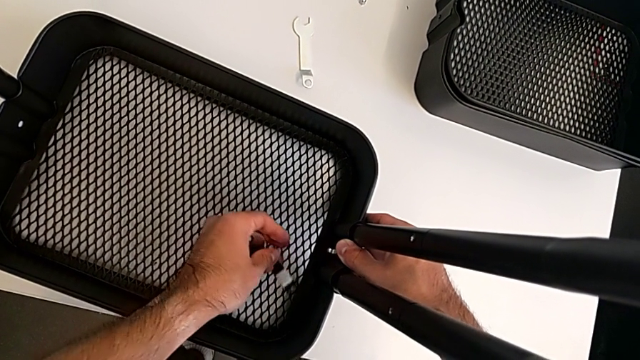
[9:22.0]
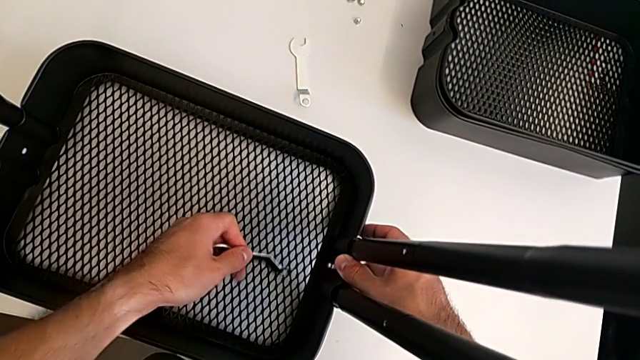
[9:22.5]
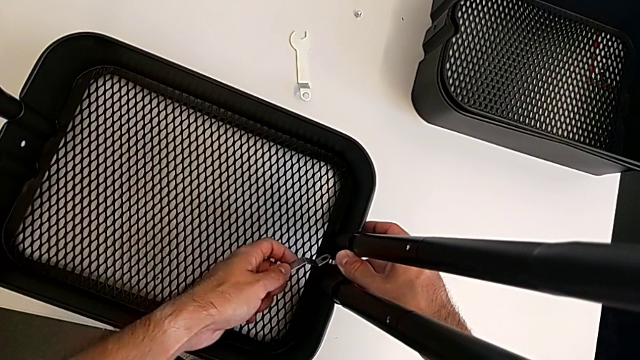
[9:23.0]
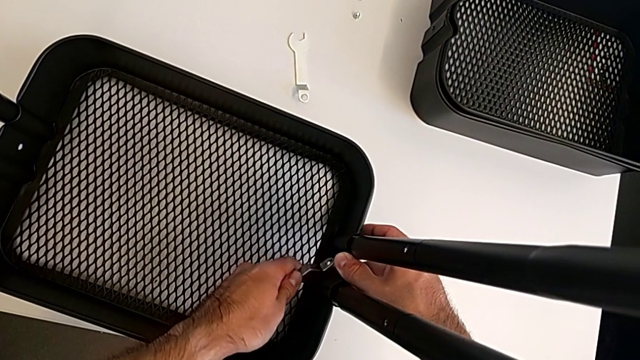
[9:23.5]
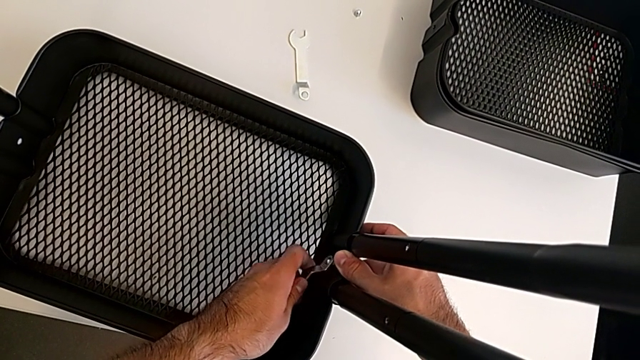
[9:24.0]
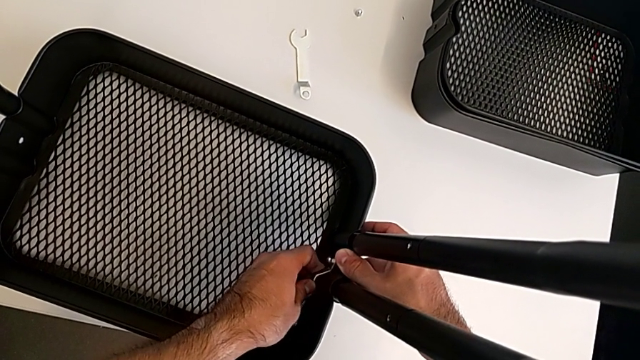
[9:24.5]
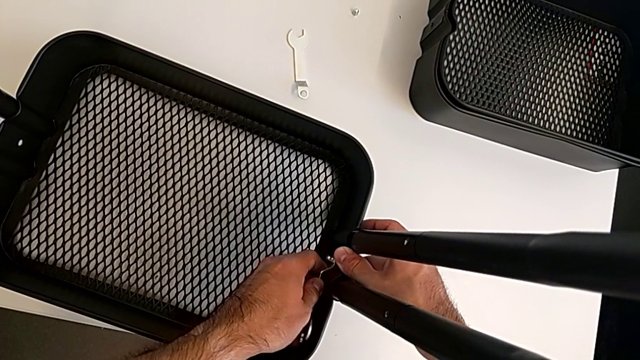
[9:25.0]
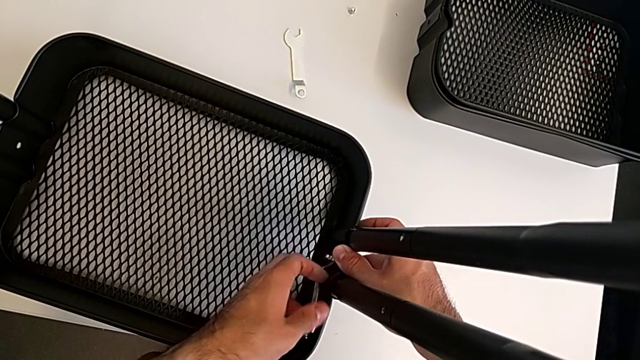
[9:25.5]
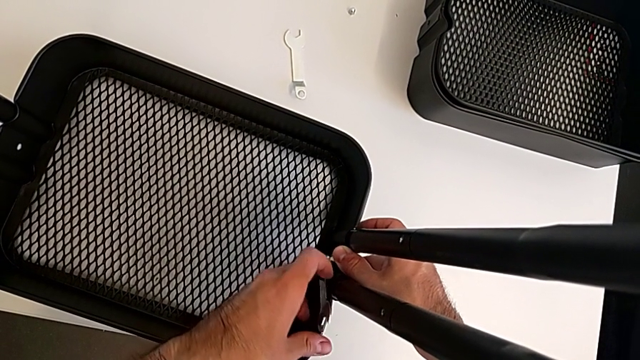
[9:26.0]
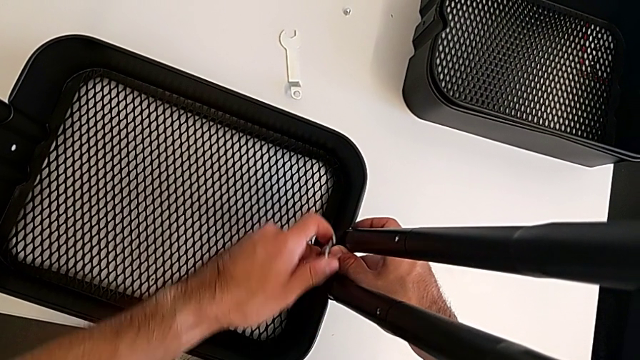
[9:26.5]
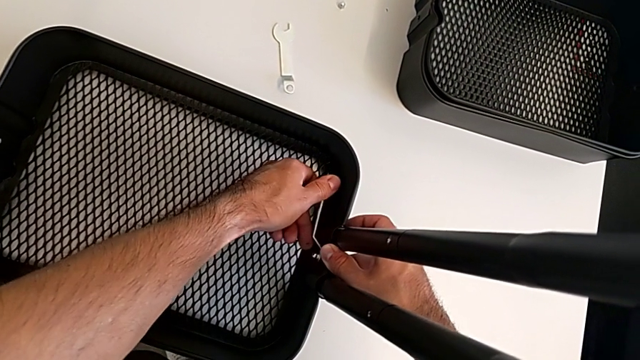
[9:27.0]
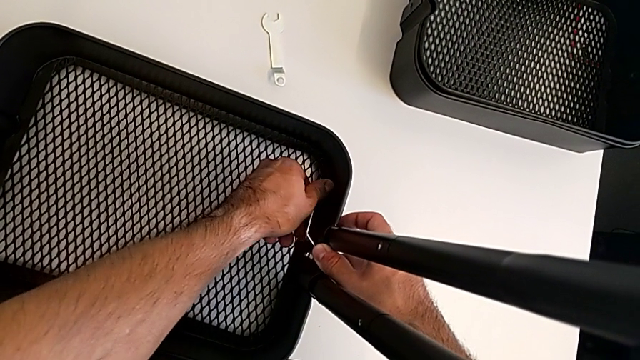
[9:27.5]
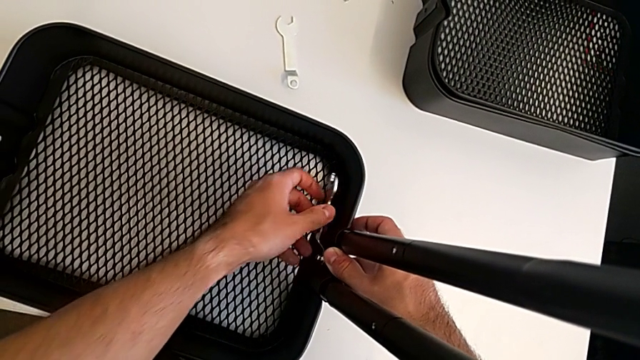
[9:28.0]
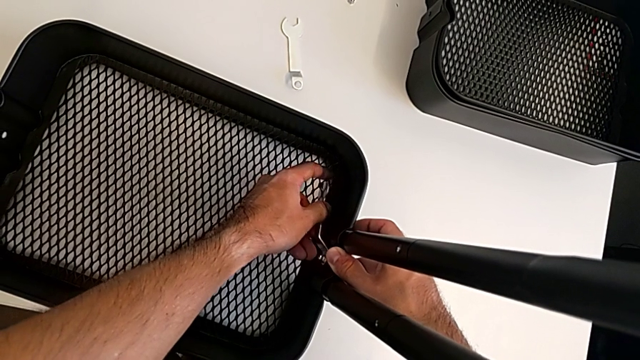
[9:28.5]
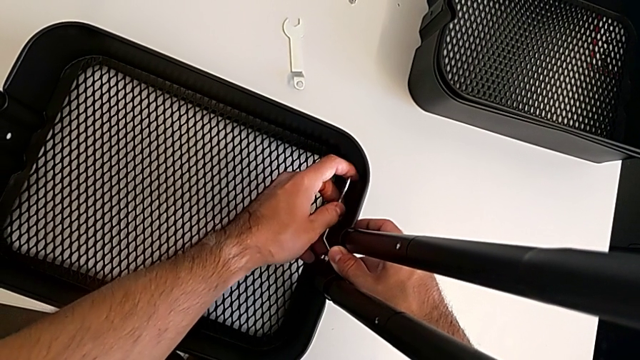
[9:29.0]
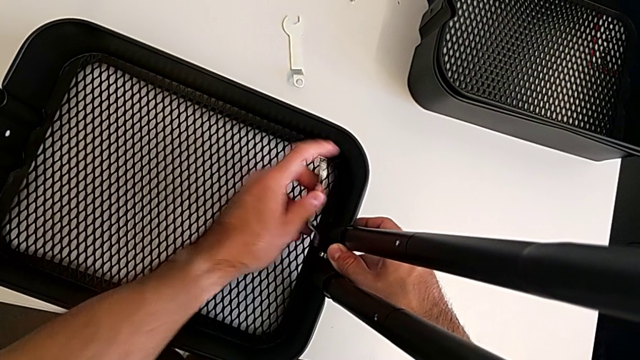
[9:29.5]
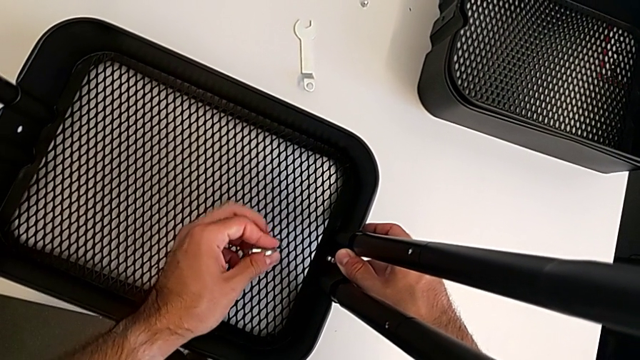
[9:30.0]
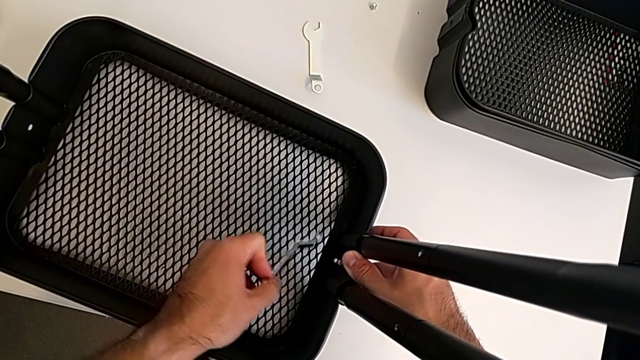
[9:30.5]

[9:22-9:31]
The camera wearer is screwing the first bracket of the bottom grid tray. They keep screwing the hexagon cap nut.

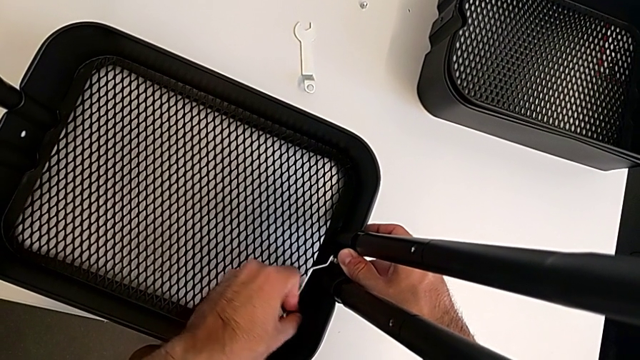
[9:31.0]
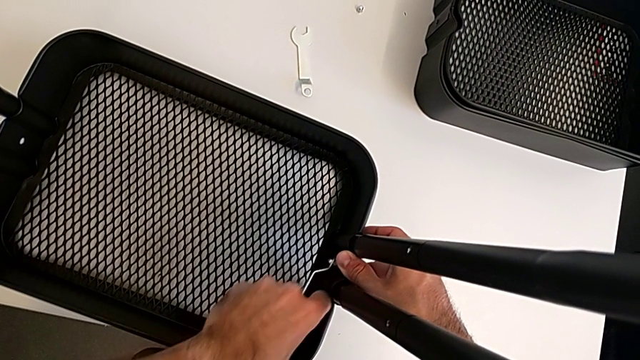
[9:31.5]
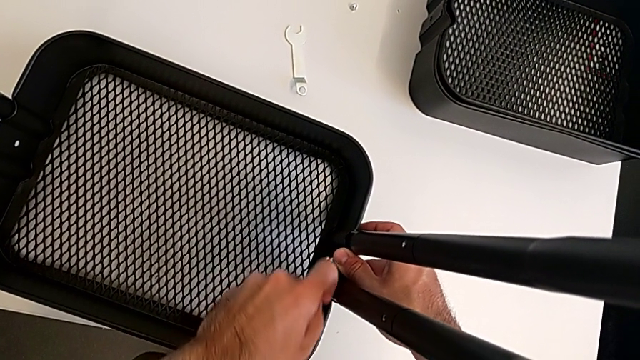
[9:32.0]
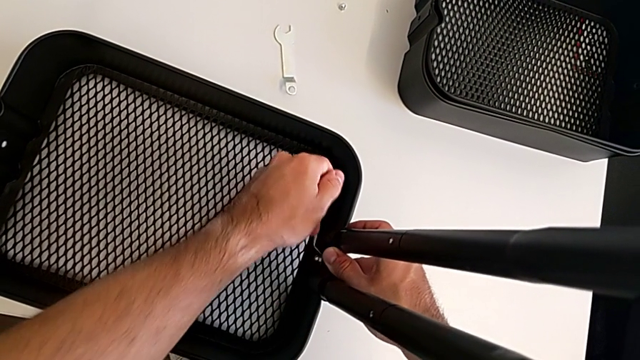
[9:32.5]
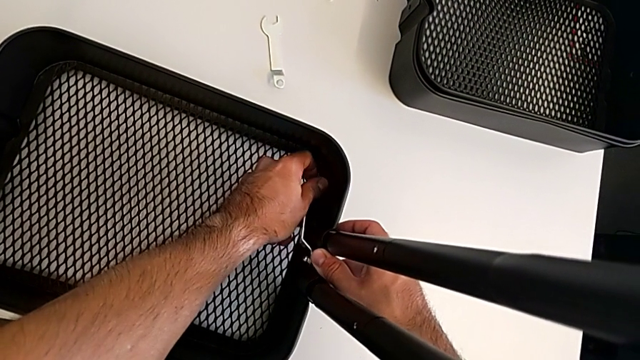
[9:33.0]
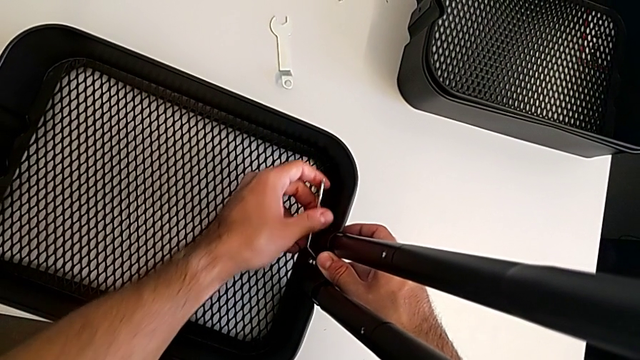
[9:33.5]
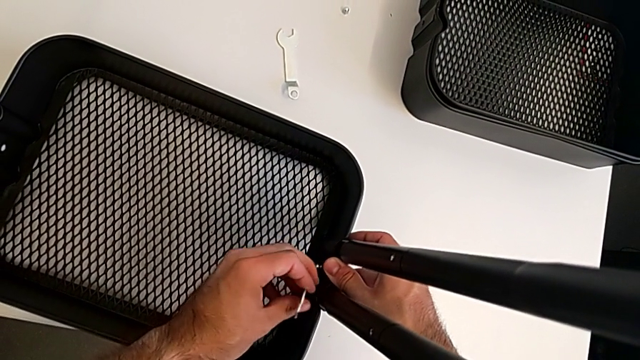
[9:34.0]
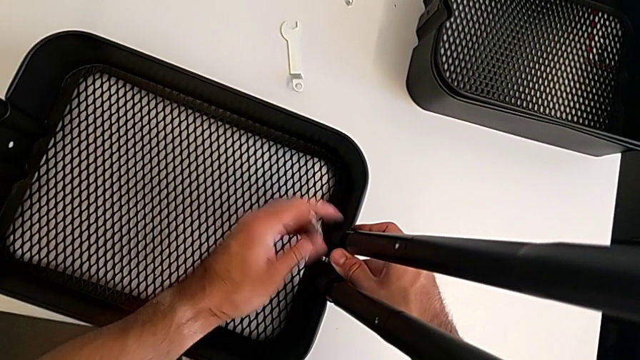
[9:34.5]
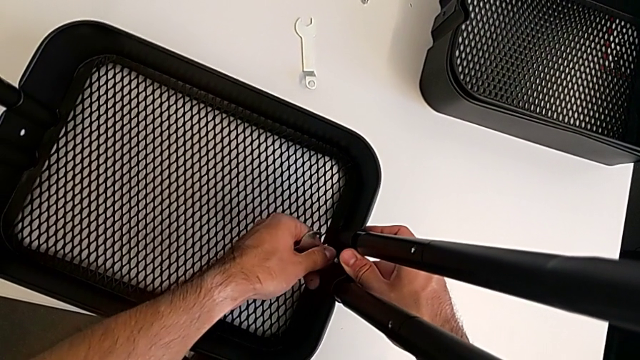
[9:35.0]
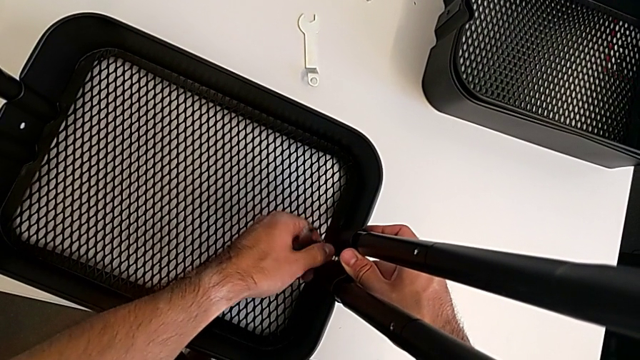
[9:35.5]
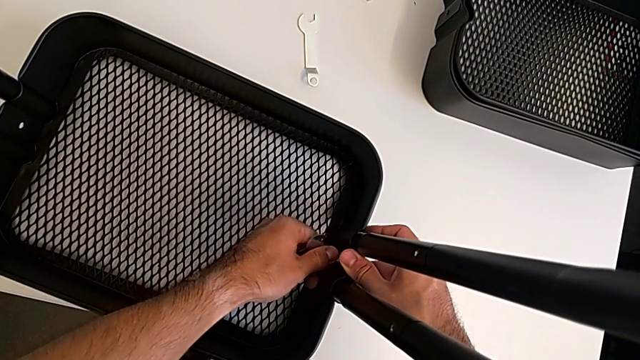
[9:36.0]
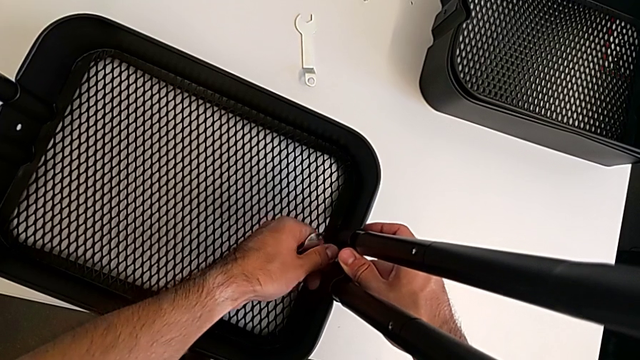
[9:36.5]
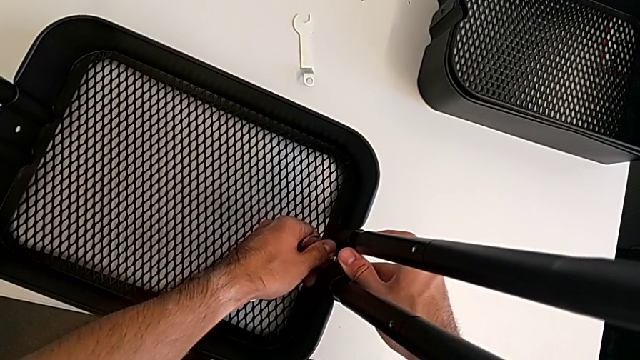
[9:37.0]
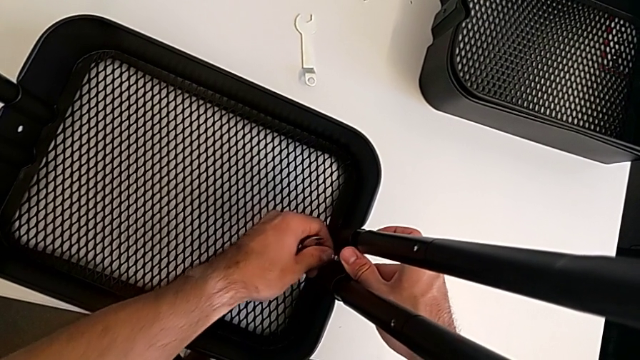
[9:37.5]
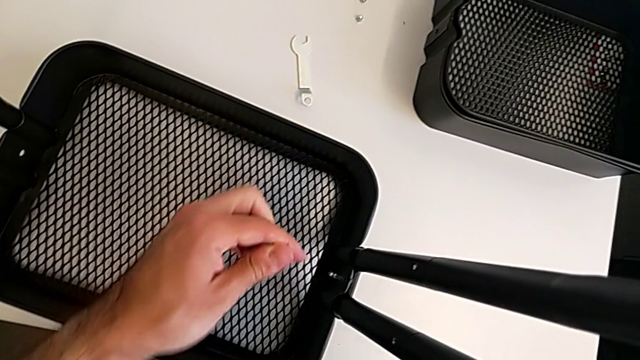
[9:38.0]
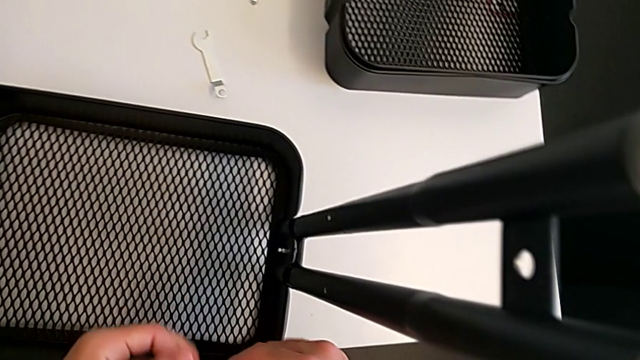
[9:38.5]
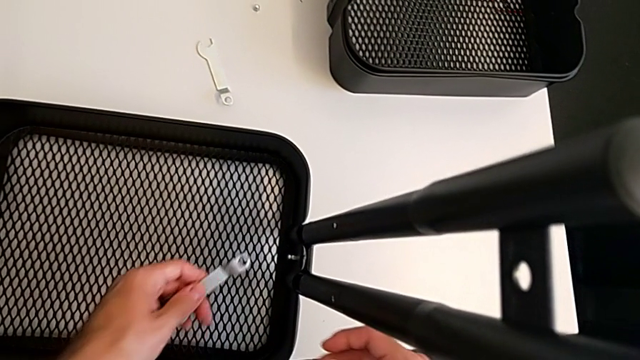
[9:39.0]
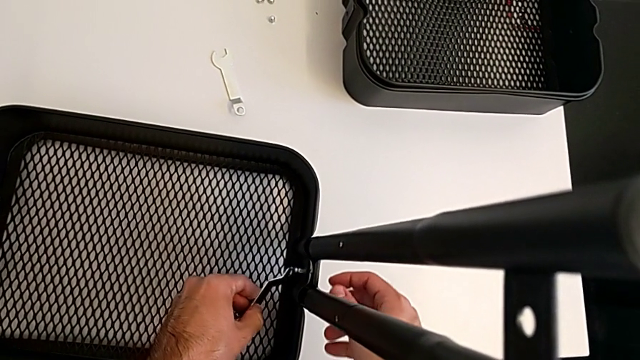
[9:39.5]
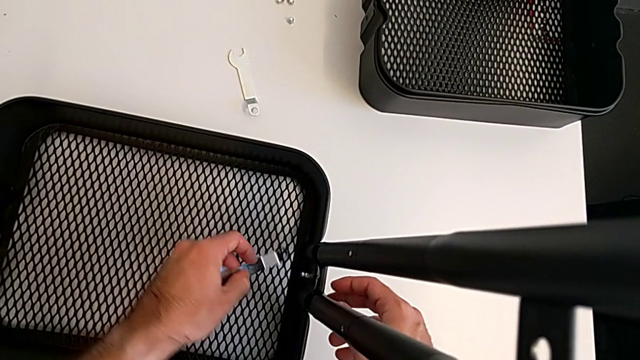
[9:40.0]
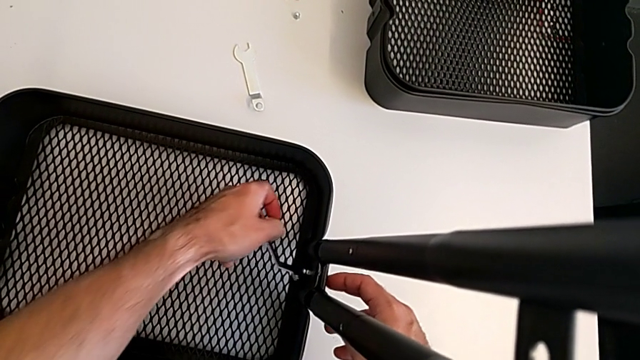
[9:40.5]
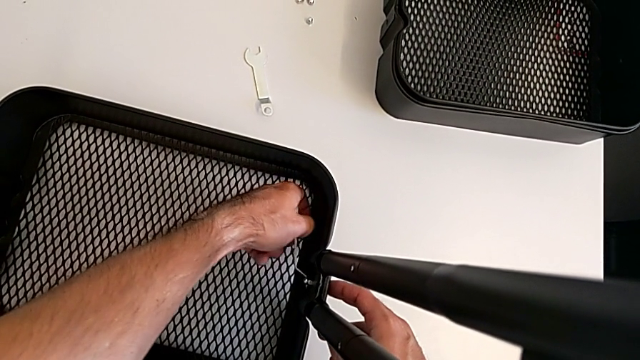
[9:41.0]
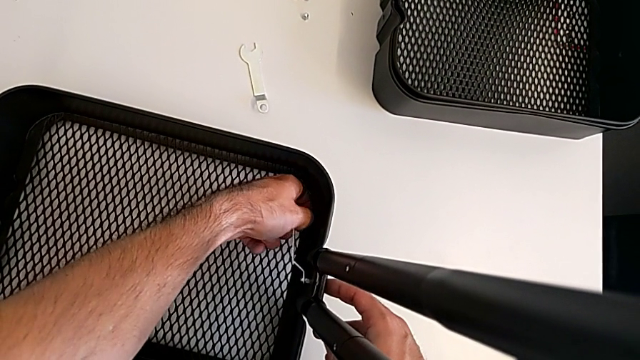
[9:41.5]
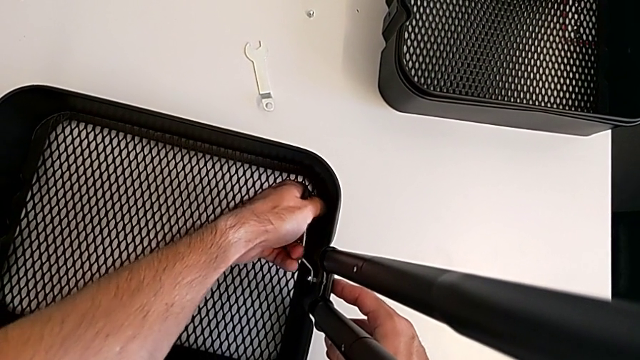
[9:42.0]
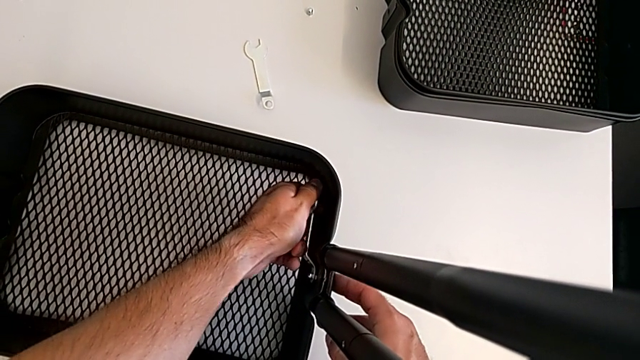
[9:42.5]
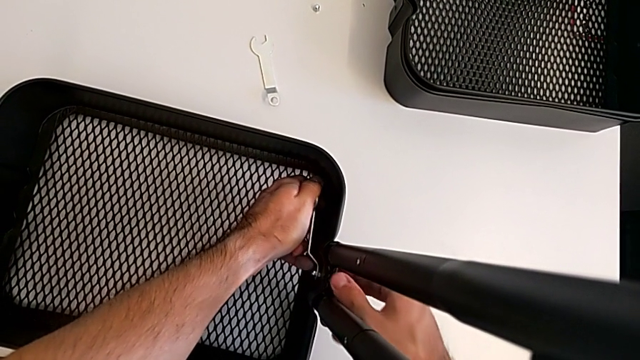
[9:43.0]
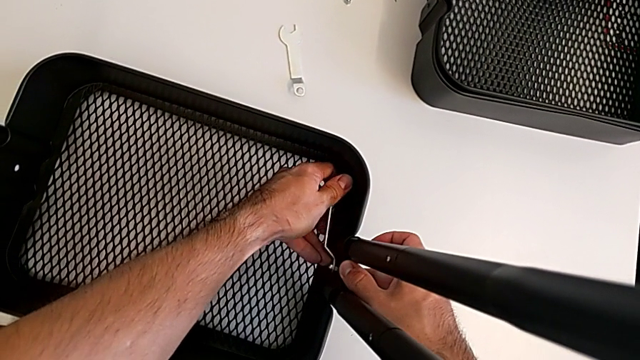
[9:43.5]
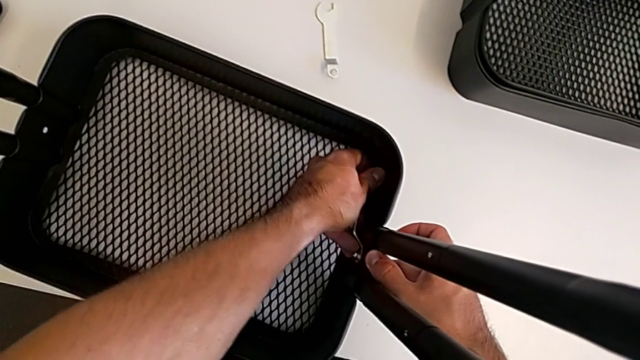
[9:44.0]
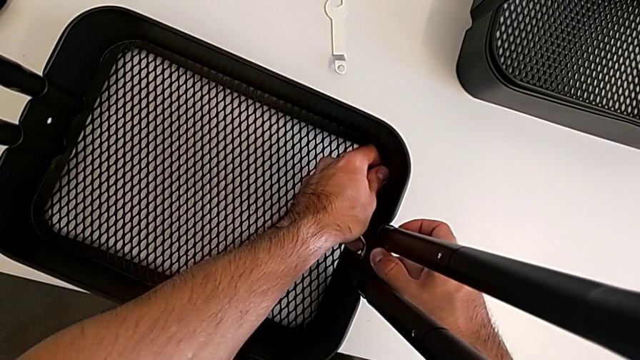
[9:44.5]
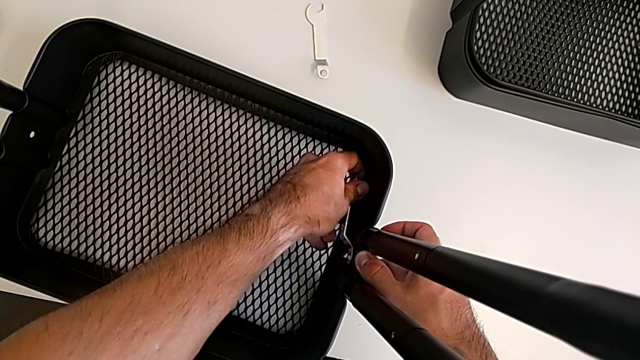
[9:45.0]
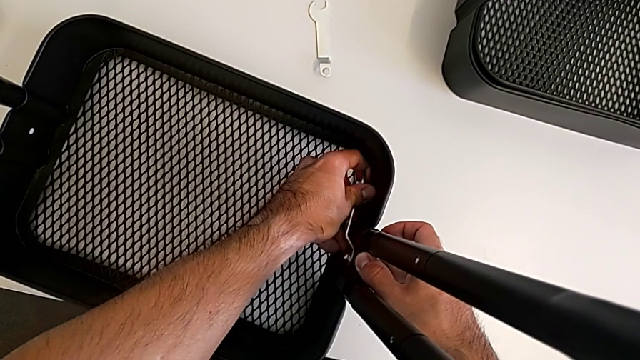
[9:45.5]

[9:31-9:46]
The camera wearer is screwing the first bracket of the bottom grid tray. They keep screwing the hexagon cap nut.
